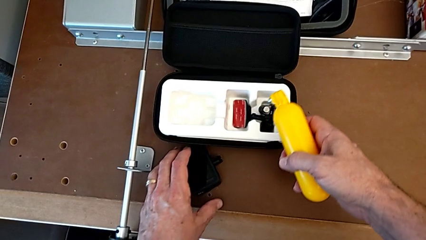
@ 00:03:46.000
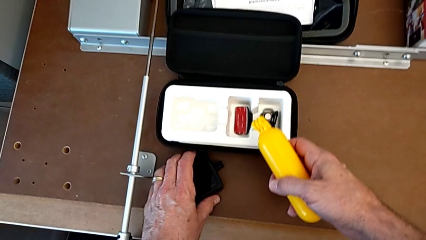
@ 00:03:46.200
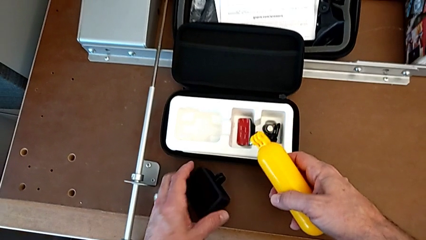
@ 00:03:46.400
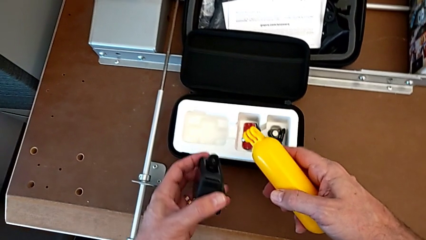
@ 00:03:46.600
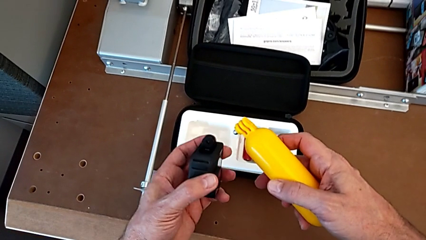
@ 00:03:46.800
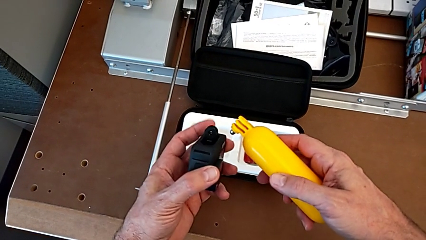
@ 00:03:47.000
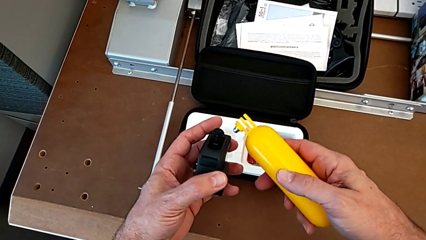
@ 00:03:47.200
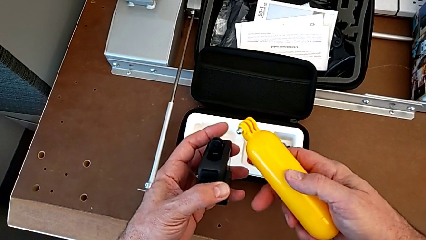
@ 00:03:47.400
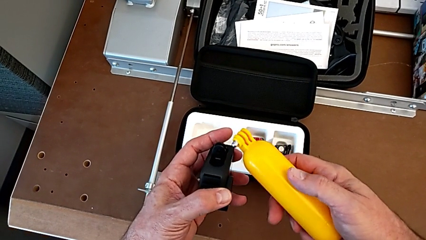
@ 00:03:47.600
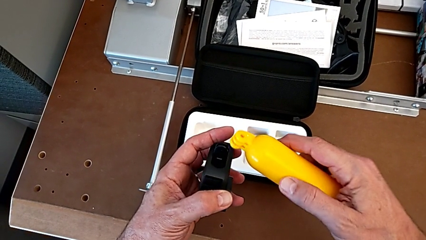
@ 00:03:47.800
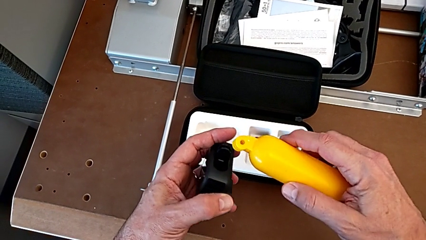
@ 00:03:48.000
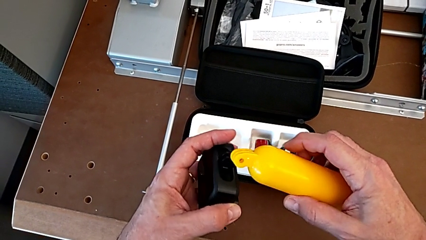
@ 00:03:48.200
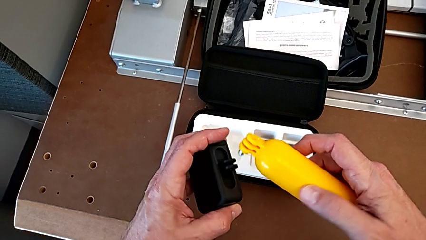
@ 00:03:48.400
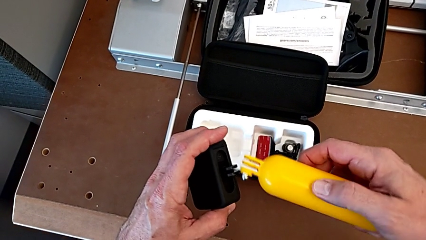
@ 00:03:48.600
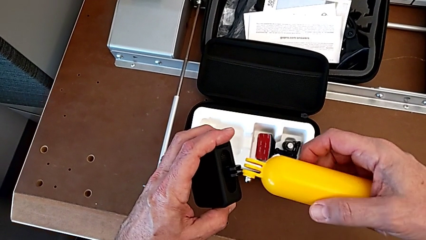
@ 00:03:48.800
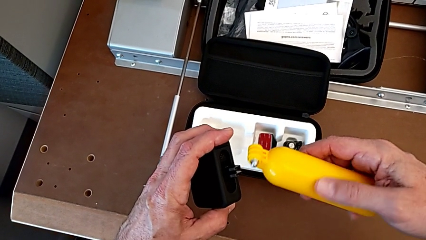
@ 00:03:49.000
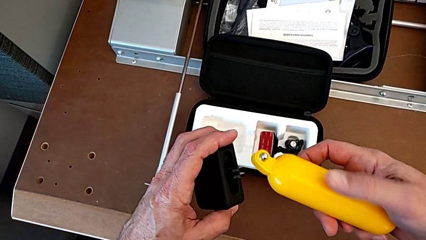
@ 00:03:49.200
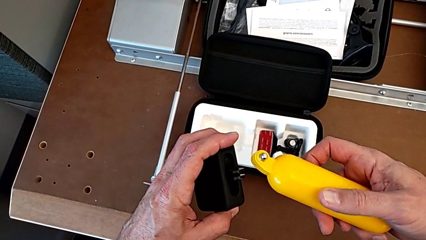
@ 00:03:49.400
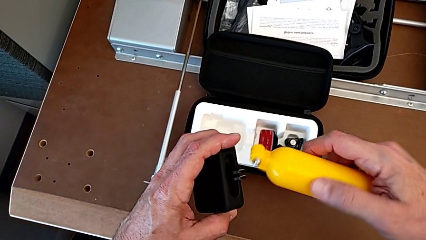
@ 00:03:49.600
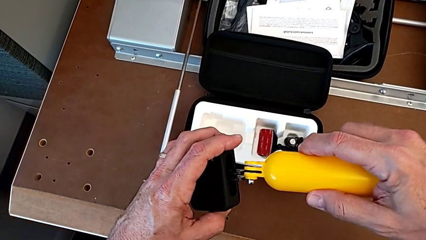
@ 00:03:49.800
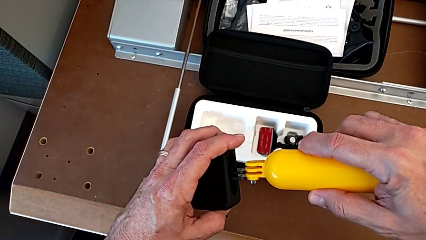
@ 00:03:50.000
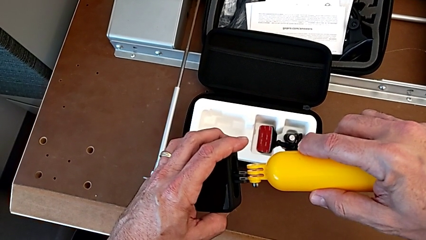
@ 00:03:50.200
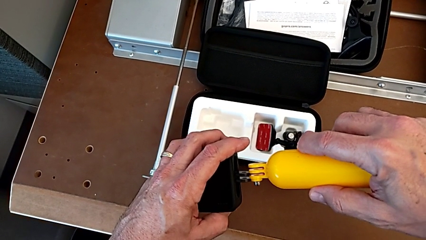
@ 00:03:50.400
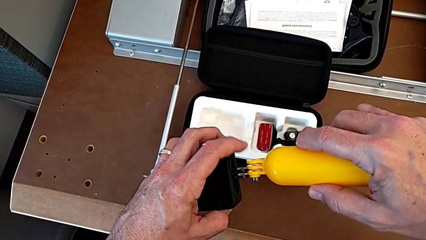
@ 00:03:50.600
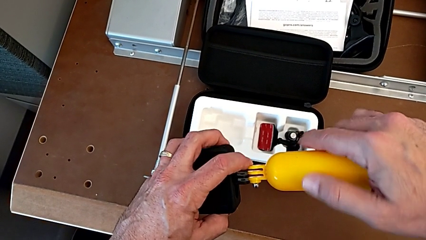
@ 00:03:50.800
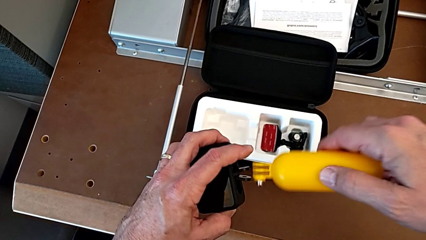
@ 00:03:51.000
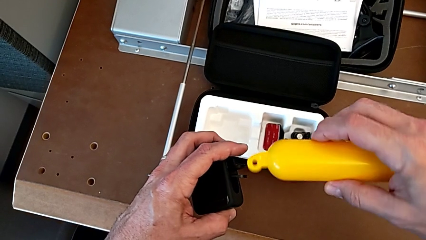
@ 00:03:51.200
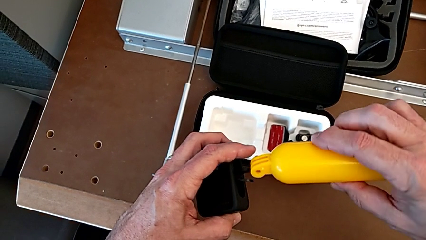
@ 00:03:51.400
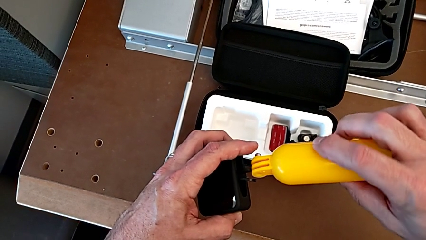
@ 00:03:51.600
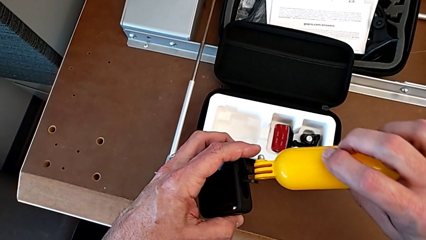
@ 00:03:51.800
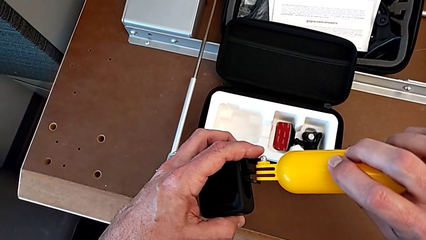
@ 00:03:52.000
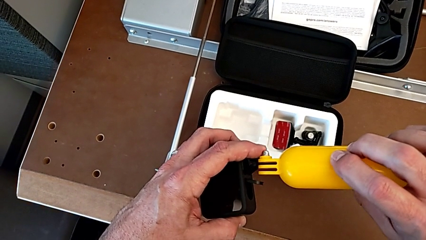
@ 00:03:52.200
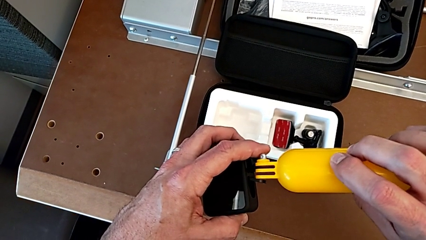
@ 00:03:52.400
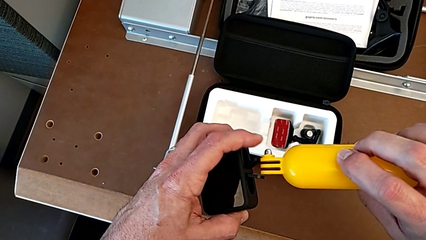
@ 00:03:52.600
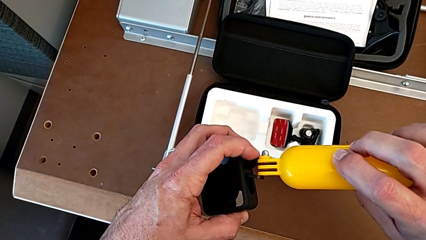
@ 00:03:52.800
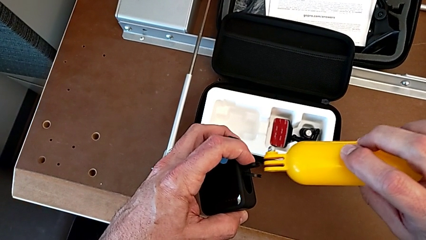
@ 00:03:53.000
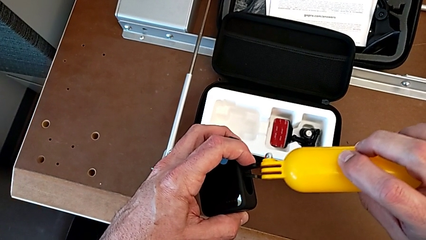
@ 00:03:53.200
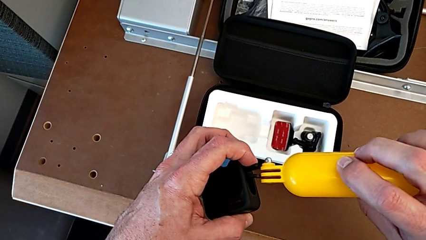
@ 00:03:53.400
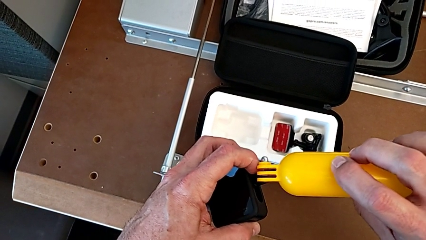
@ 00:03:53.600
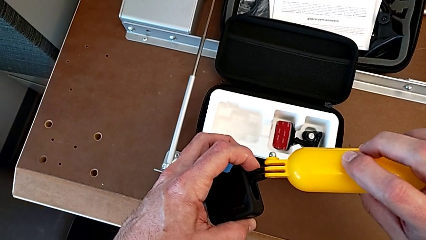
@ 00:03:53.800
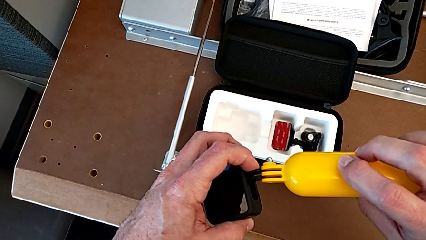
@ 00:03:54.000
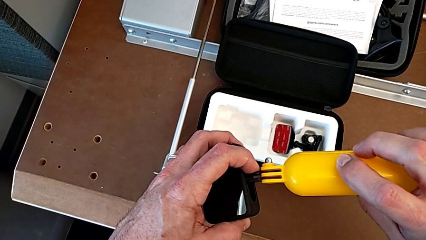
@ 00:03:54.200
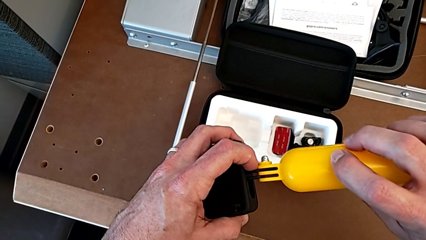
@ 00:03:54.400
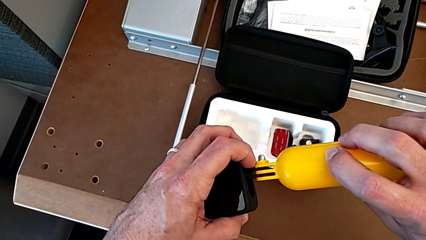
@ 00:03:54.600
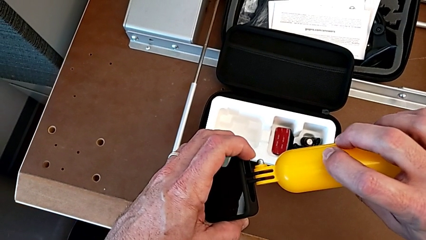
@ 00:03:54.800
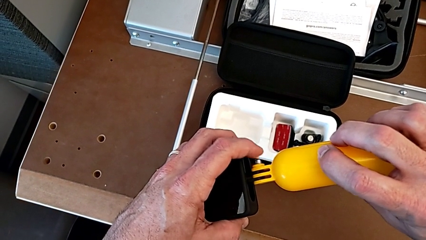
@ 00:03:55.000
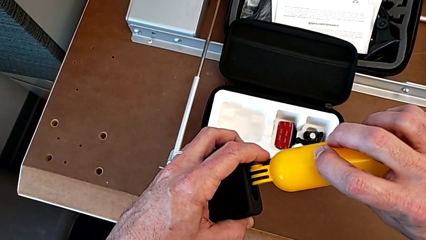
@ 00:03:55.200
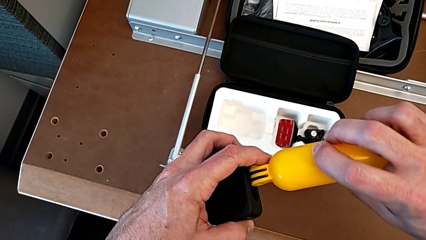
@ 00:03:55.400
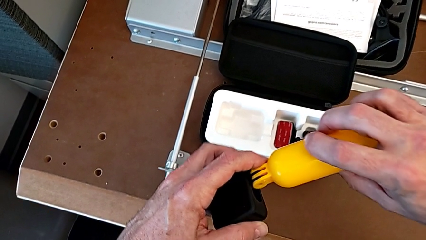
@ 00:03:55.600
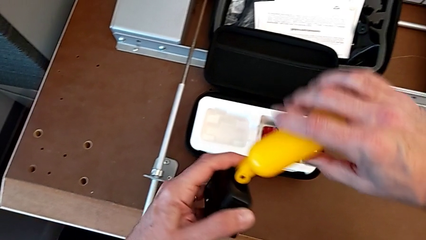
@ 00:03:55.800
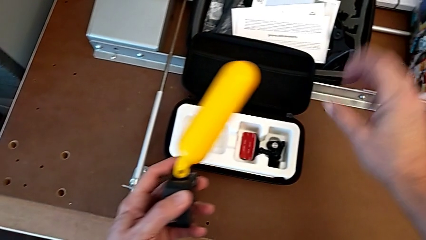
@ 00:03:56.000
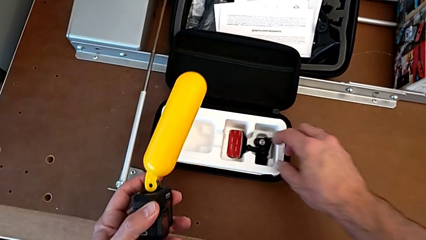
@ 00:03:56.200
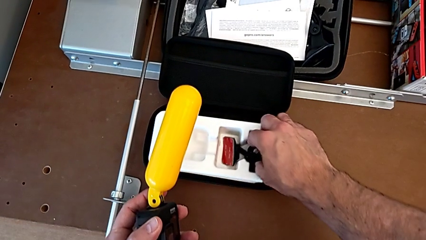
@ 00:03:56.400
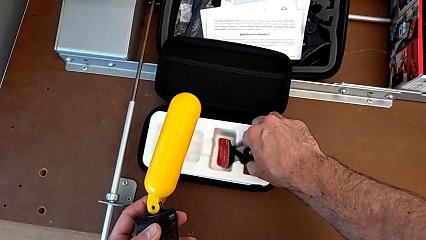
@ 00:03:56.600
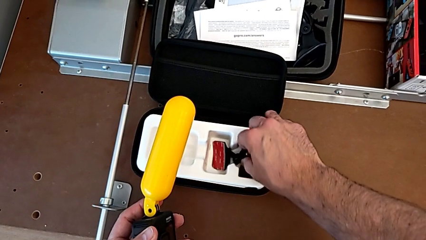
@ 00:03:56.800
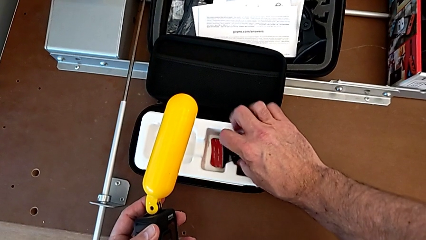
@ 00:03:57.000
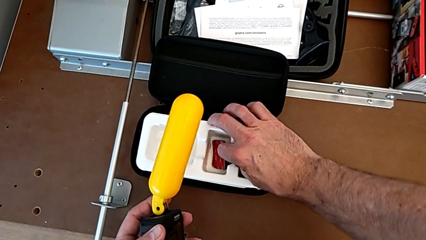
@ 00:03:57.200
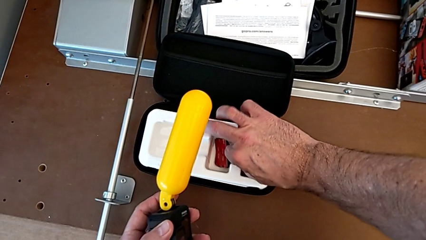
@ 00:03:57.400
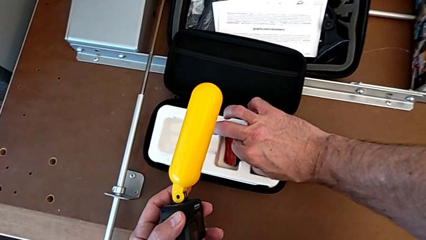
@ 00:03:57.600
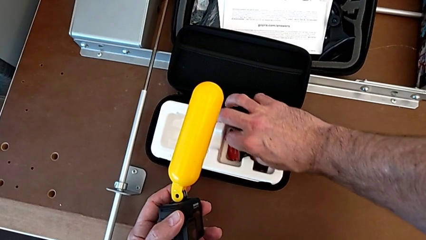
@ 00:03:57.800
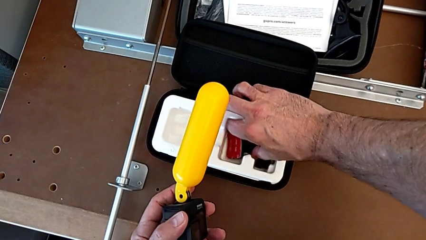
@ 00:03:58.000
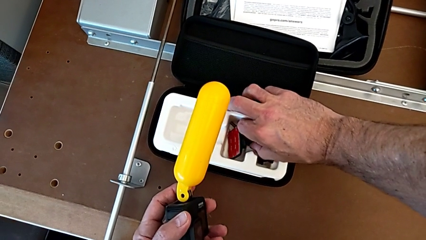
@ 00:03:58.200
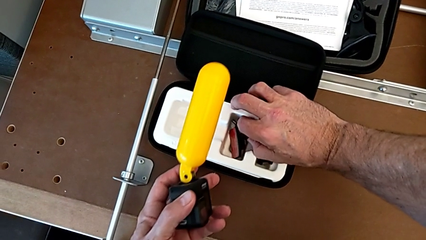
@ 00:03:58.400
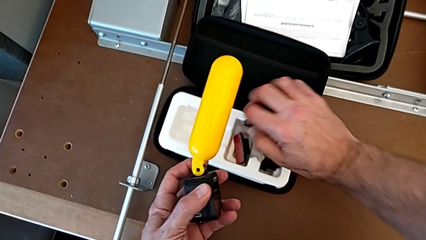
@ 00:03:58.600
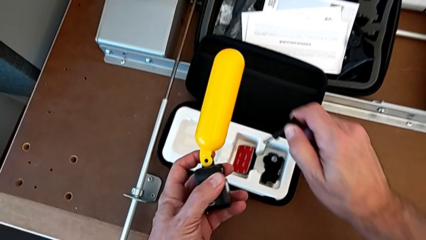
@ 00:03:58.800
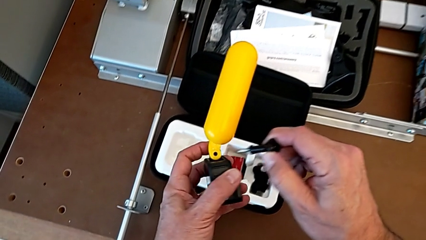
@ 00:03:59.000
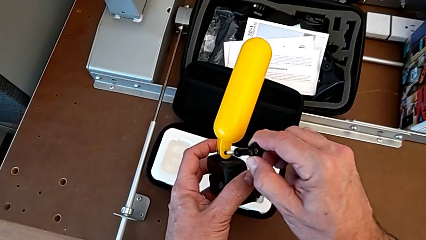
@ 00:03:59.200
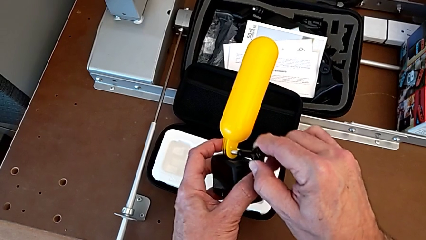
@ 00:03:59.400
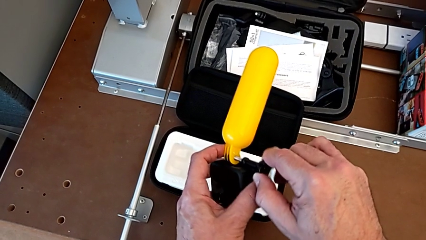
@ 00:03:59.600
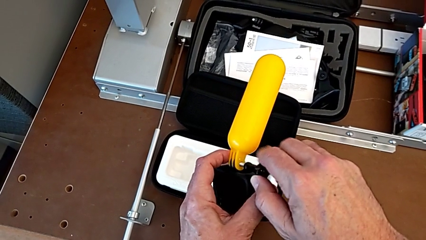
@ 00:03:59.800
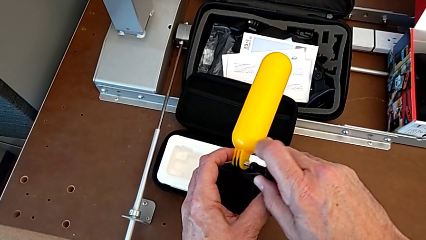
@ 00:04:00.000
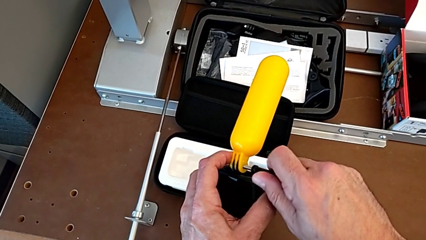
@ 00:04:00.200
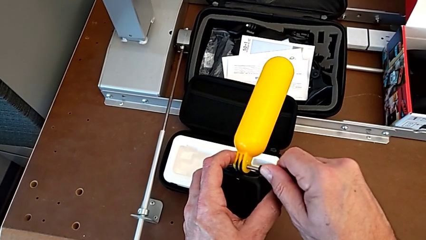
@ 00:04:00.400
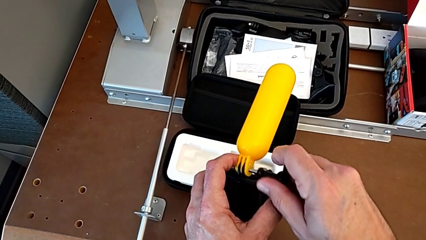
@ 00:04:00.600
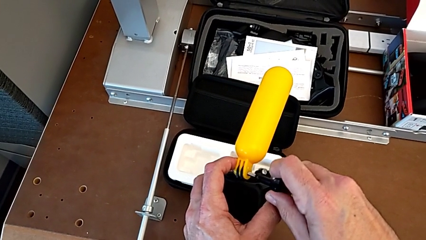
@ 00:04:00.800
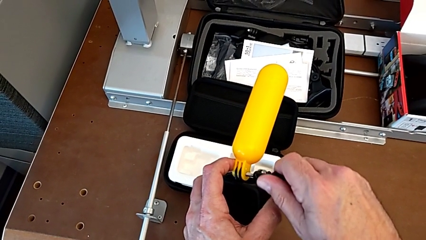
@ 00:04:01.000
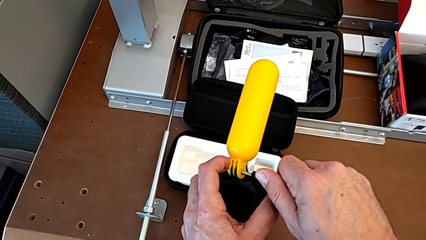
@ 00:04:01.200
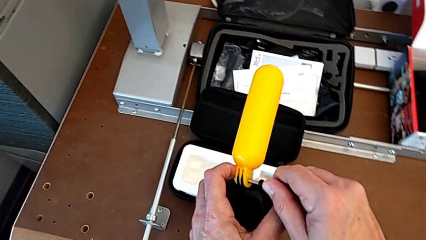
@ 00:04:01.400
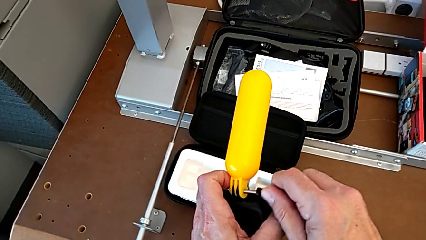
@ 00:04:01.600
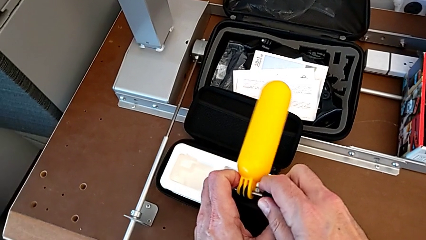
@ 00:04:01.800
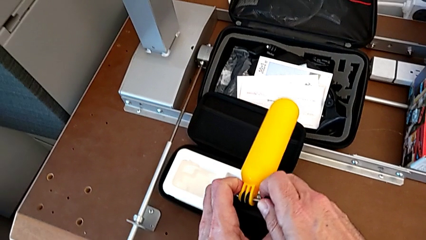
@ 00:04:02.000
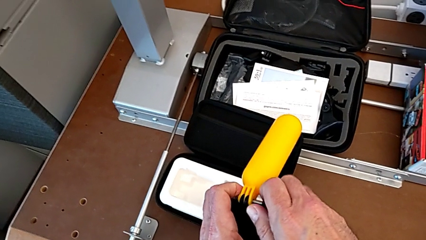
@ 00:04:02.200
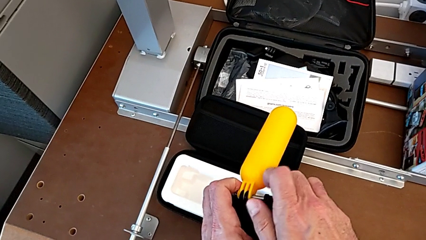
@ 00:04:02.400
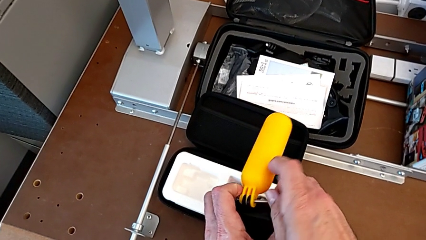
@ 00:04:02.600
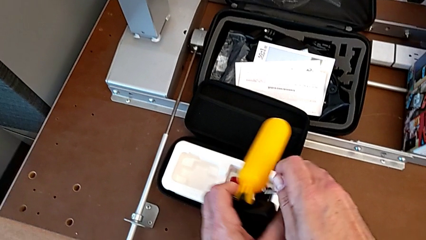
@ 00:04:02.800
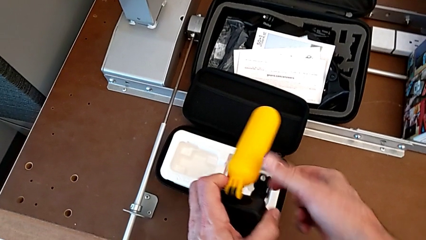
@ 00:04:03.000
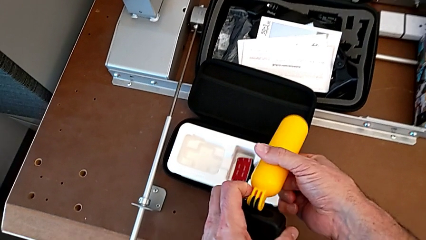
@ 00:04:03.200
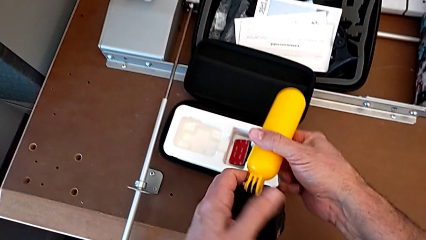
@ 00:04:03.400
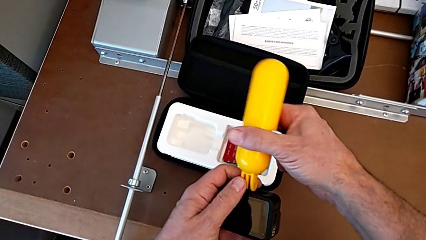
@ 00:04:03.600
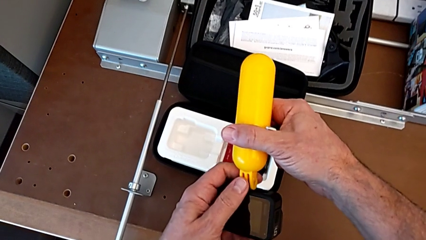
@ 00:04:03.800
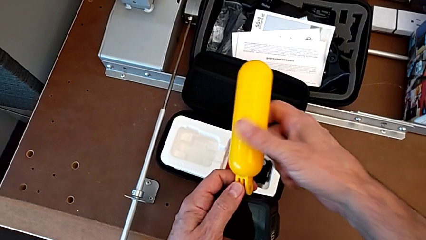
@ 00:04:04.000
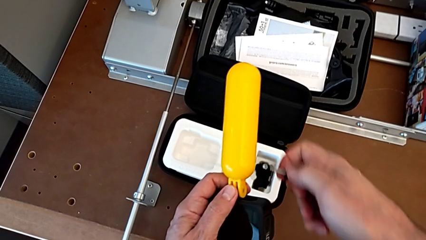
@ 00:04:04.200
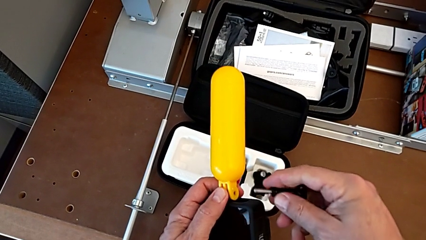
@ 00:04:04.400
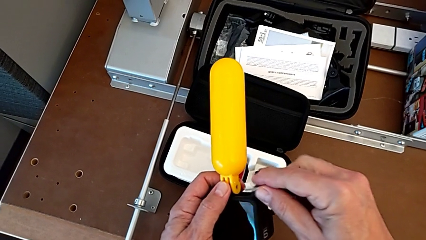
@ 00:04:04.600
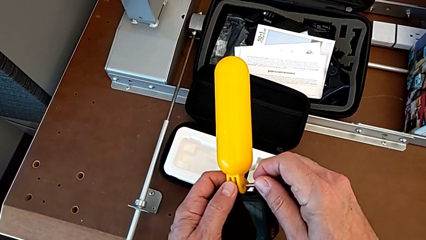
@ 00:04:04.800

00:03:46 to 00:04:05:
The camera wearer is assembling the handheld grip. They grab the GoPro, lift it, inspect it, align the handheld grip, assemble it and wrongly screw the GoPro, moving the handle grip.
